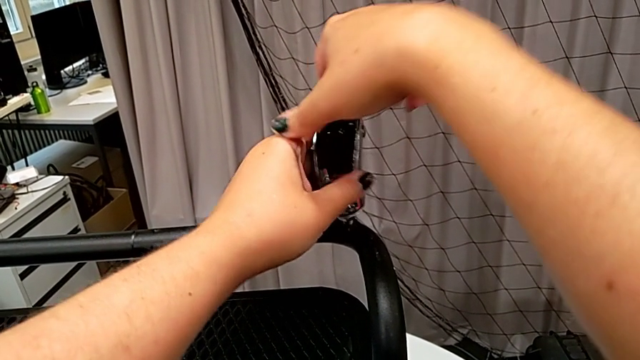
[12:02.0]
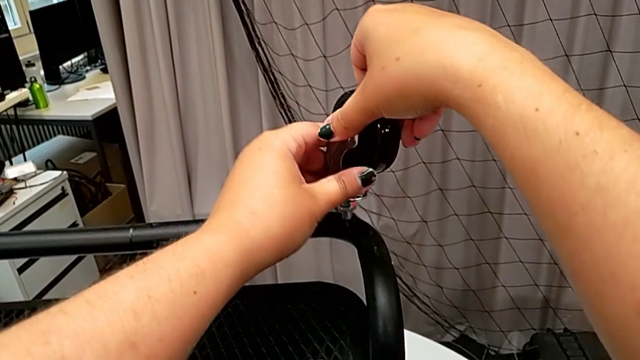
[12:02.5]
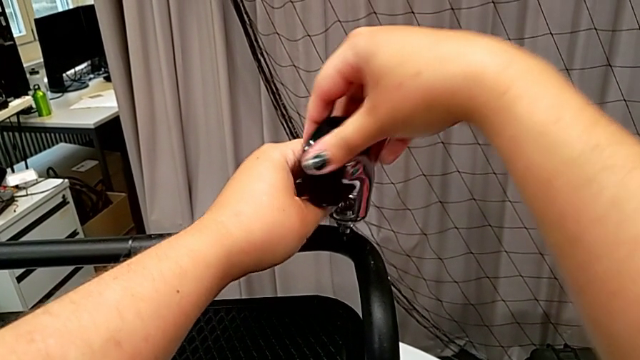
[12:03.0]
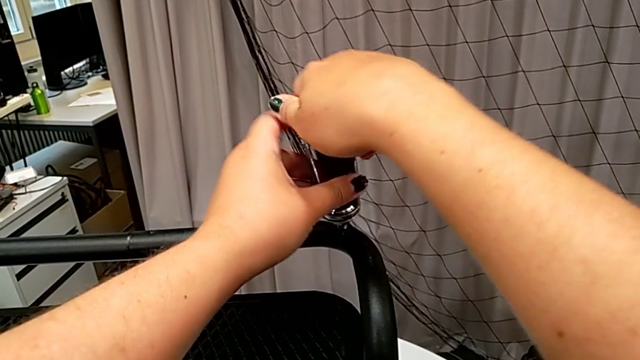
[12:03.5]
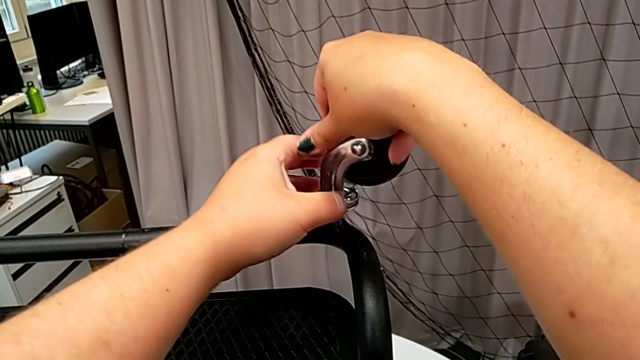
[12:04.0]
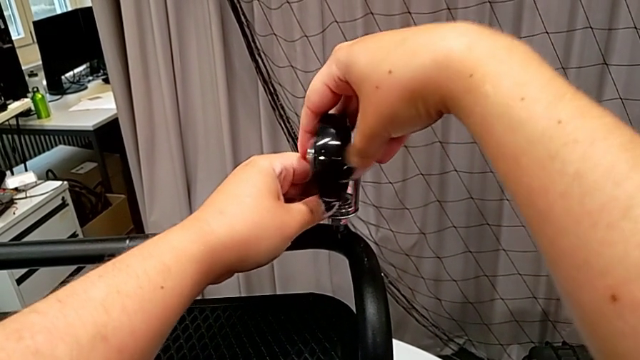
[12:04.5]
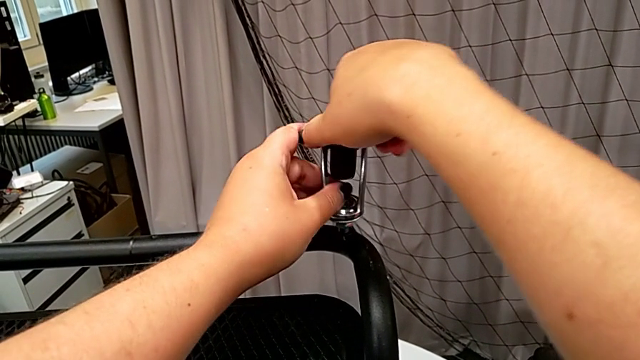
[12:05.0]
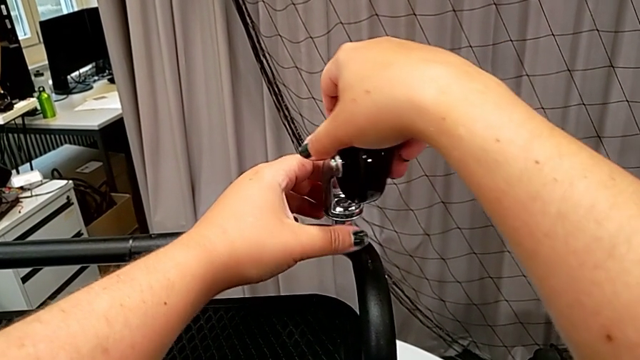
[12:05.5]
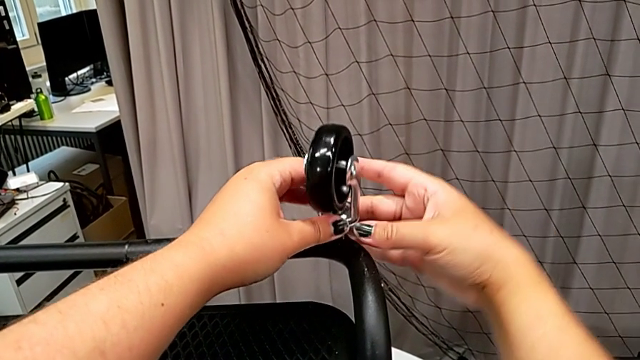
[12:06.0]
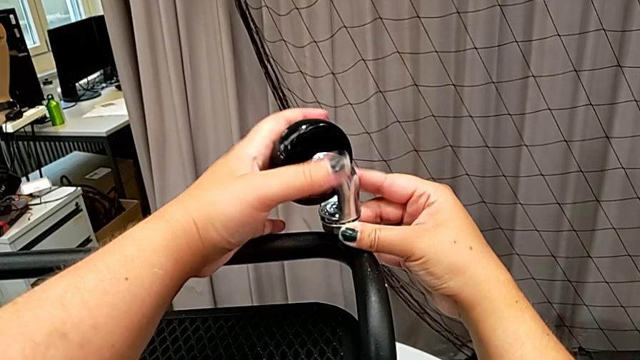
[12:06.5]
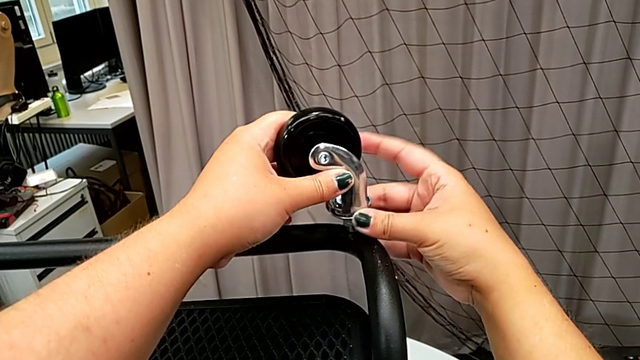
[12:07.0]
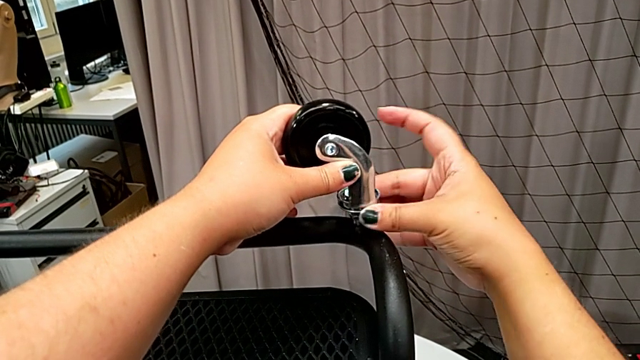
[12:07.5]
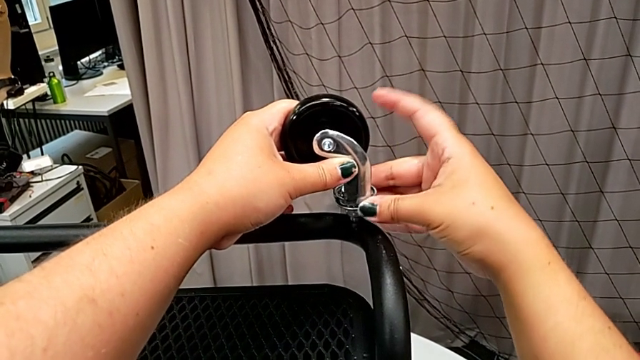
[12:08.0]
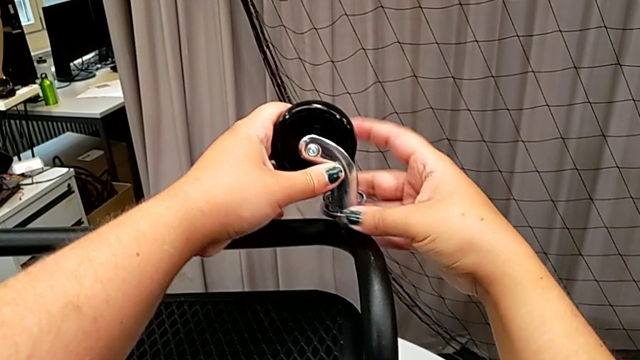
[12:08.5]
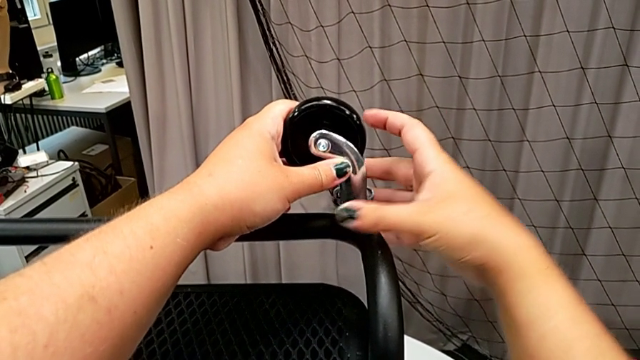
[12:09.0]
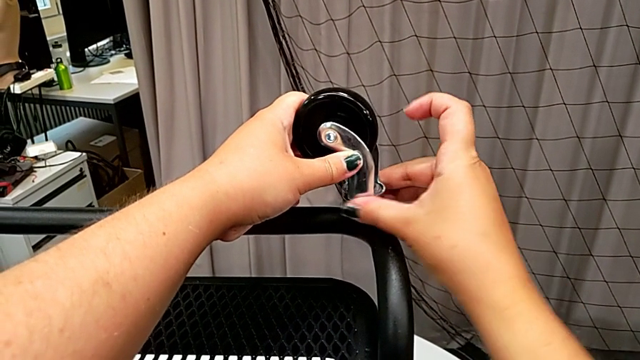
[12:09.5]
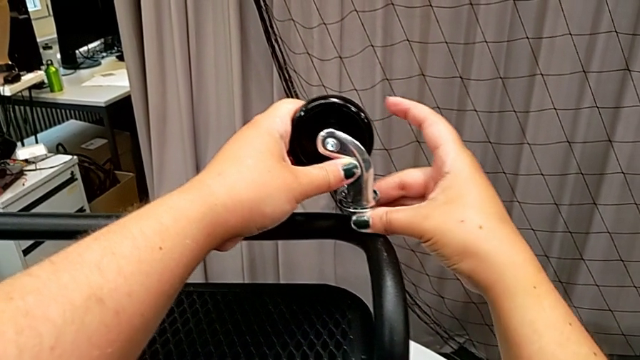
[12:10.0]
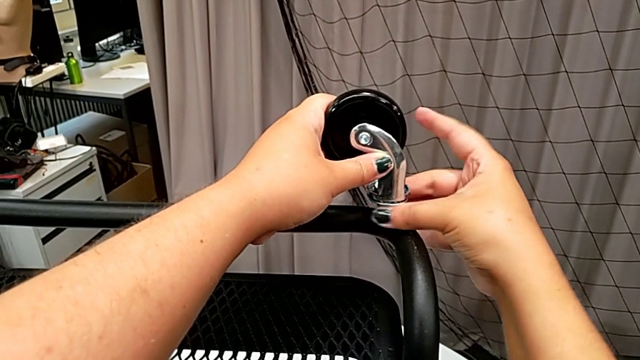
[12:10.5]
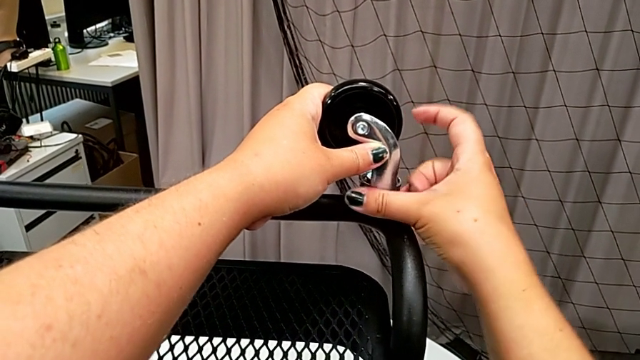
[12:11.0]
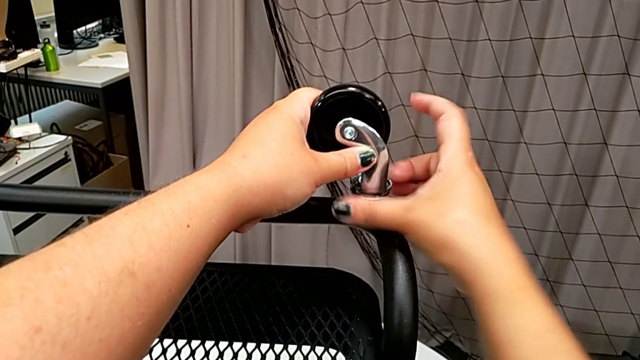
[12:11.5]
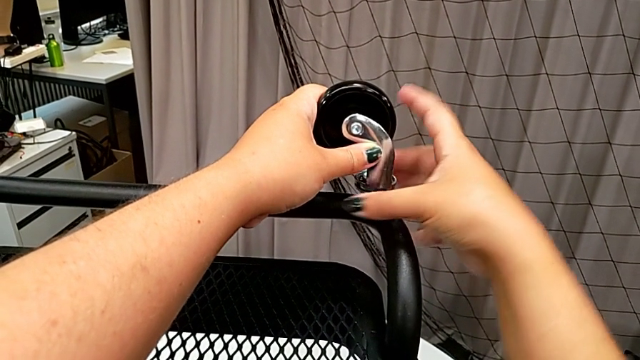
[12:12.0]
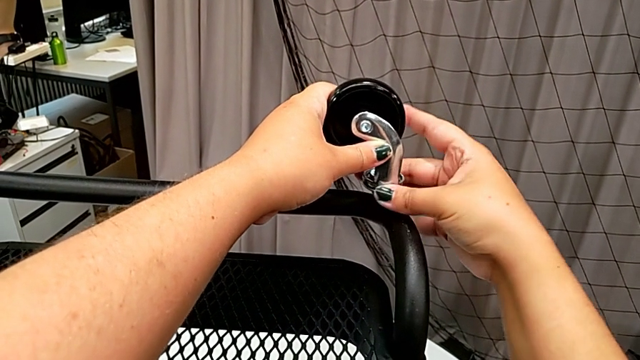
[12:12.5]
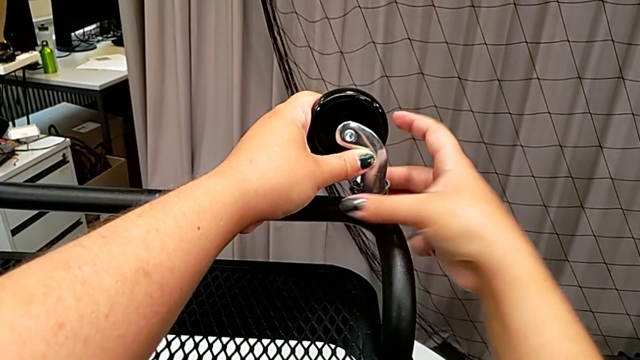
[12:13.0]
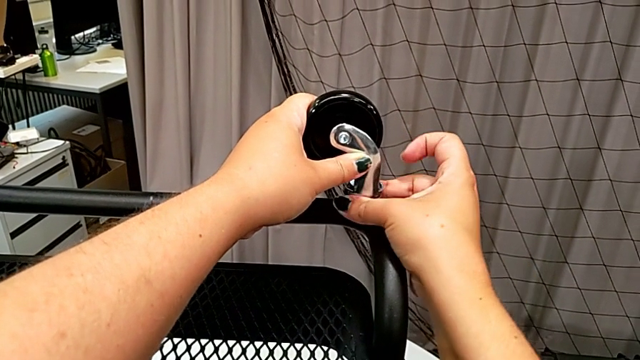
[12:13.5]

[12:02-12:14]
The camera wearer is attaching the wheels to the base frame. They screw the first wheel and screw the wheel.

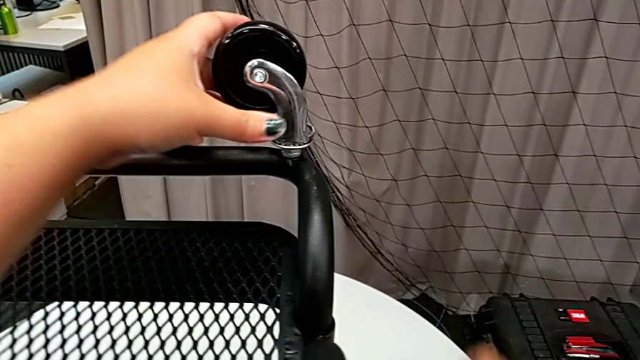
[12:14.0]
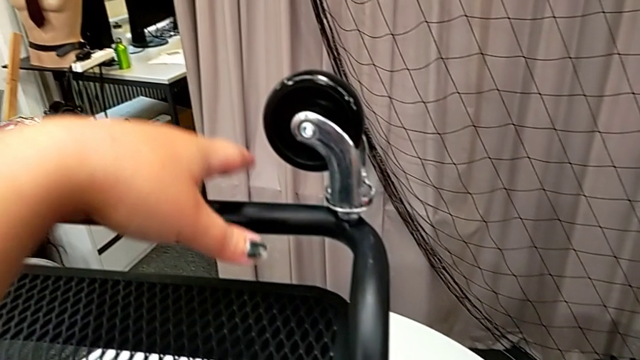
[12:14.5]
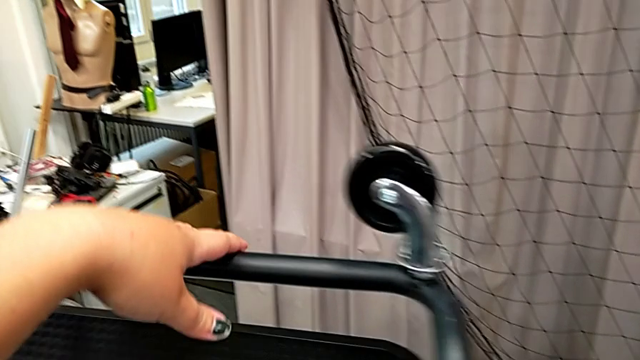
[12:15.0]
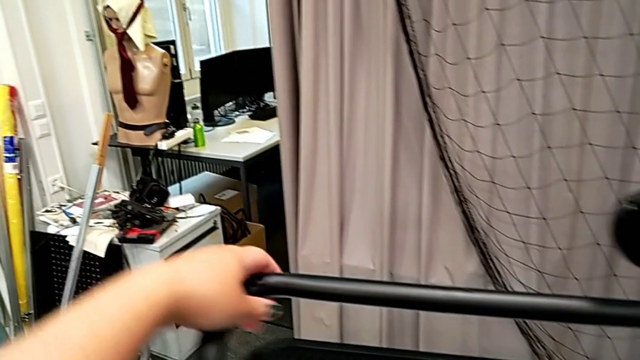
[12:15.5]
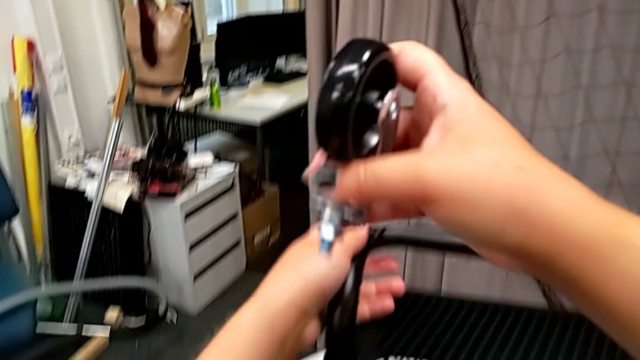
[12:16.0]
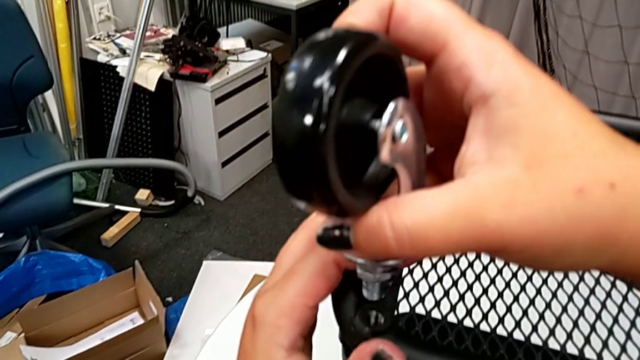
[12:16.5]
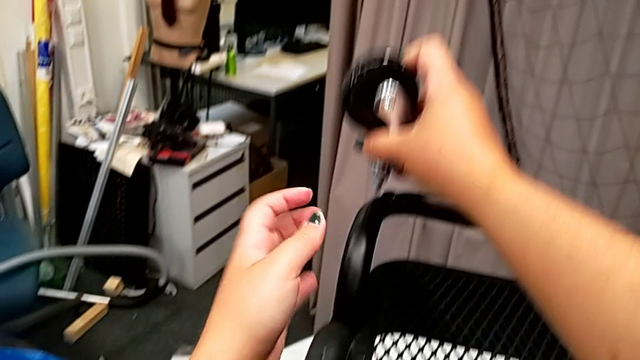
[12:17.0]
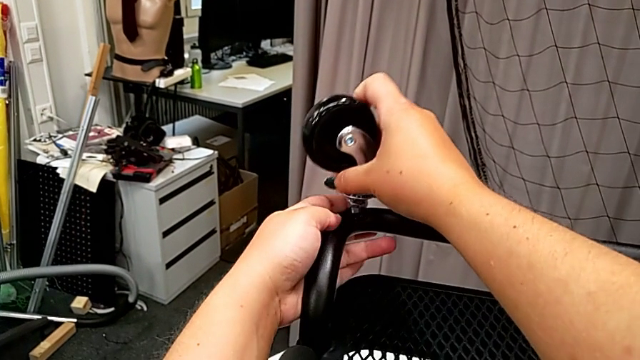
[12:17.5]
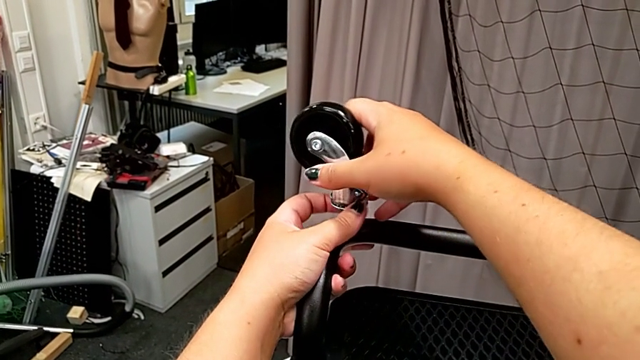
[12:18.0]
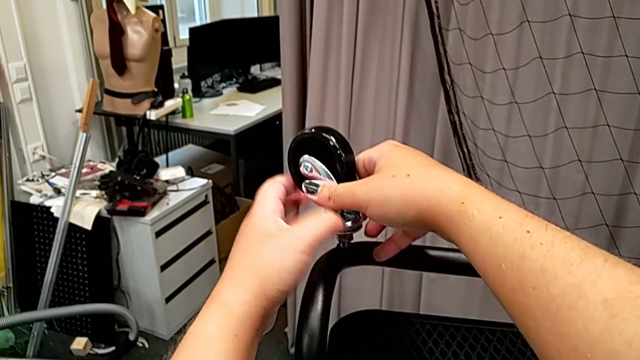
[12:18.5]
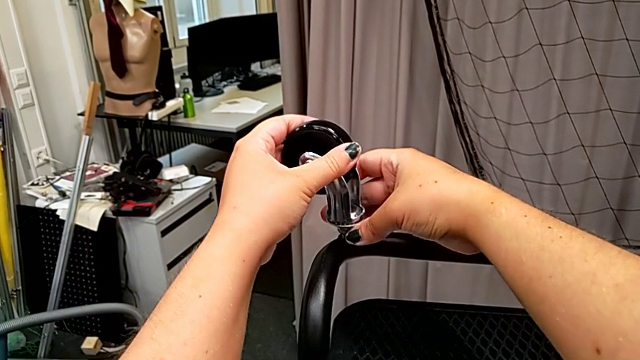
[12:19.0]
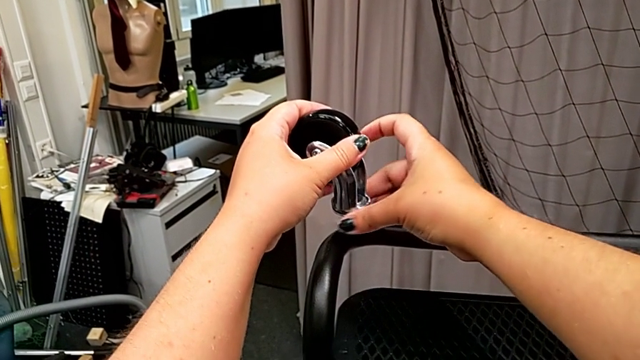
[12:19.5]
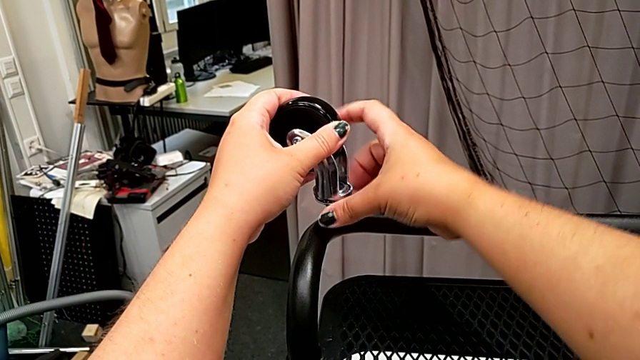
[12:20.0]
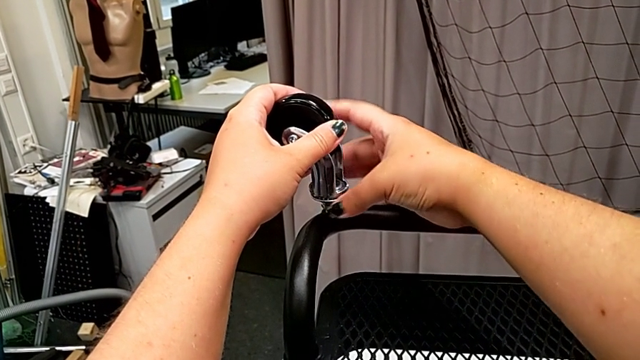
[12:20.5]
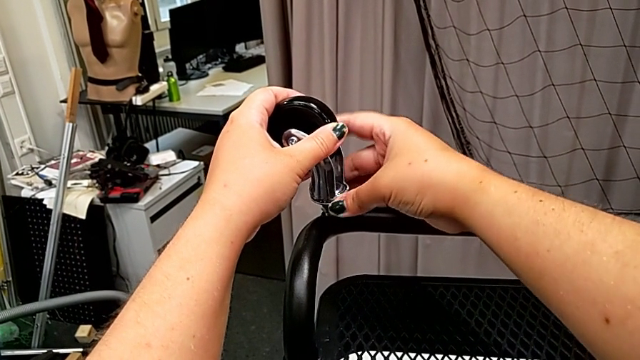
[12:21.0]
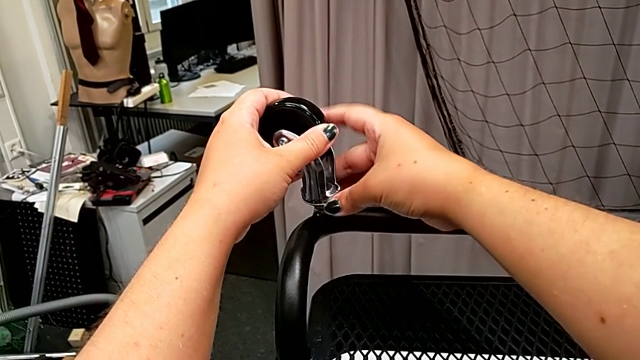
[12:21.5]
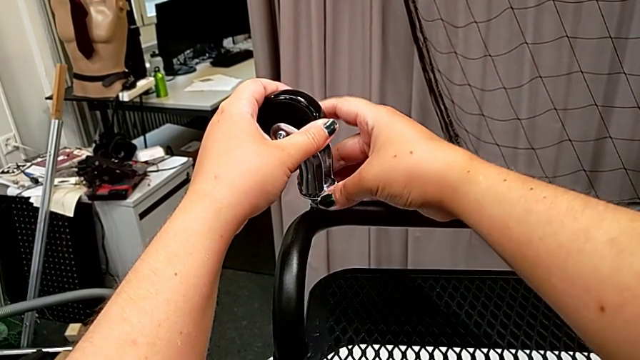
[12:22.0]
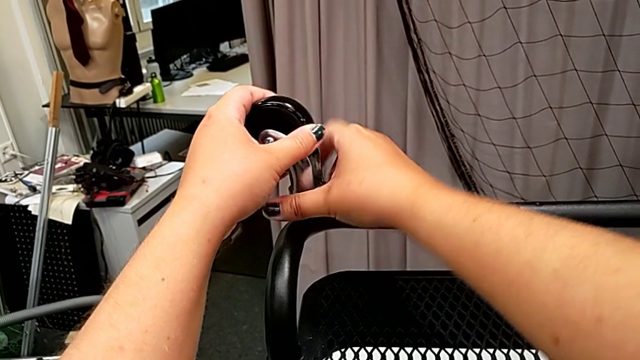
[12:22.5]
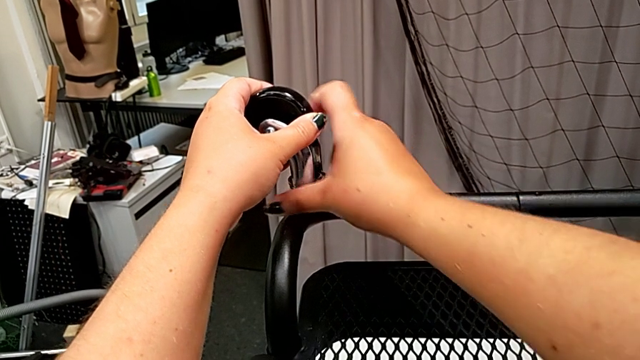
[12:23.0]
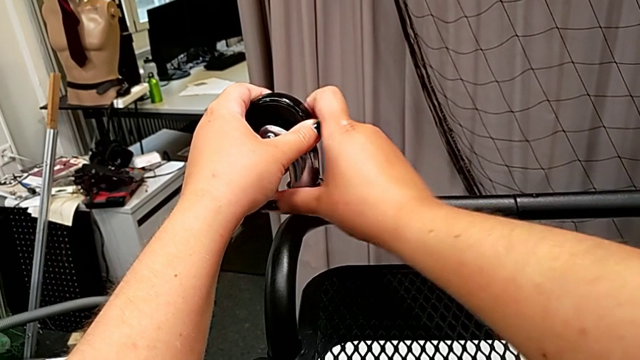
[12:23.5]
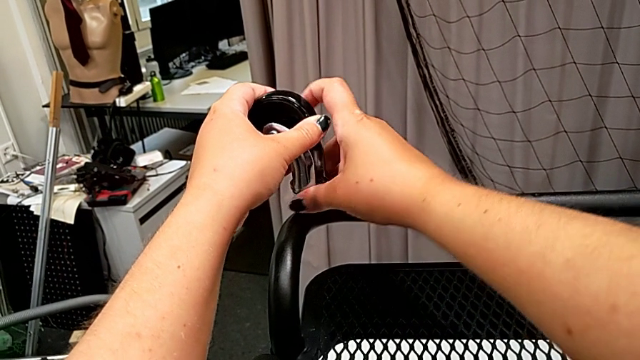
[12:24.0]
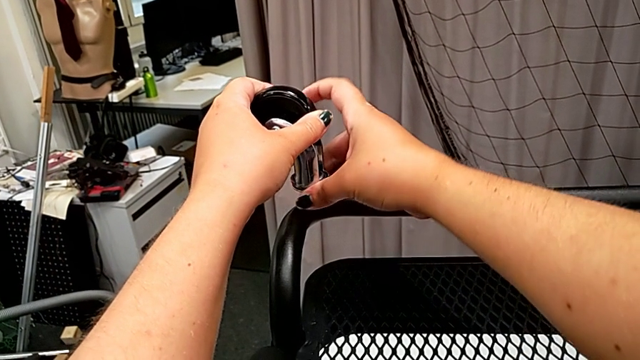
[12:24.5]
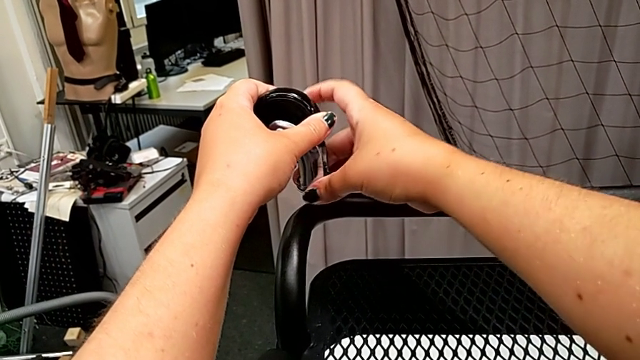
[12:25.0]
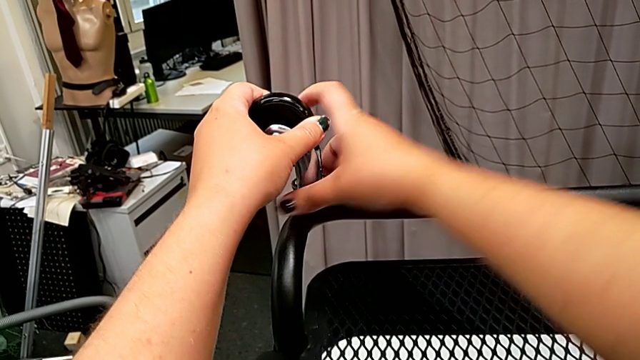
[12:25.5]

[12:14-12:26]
The camera wearer is attaching the wheels to the base frame. They insert the wheel, screw the second wheel and screw the wheel.
